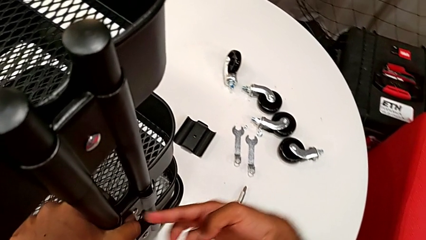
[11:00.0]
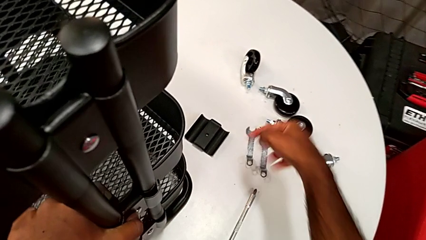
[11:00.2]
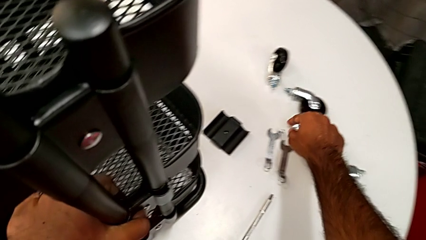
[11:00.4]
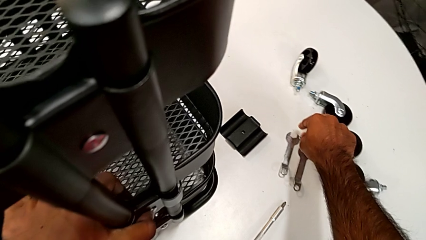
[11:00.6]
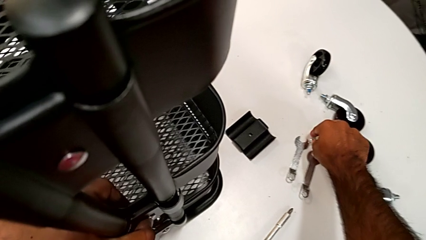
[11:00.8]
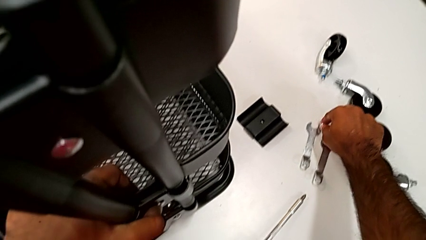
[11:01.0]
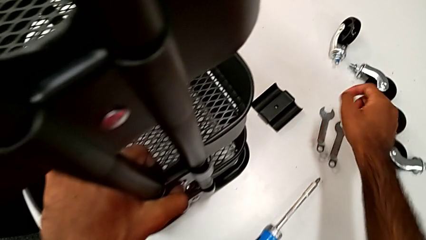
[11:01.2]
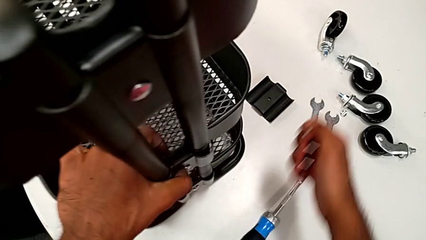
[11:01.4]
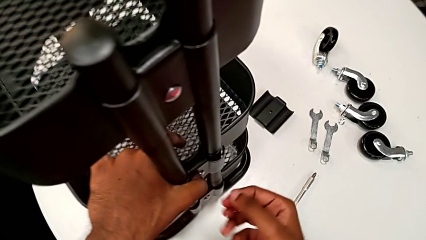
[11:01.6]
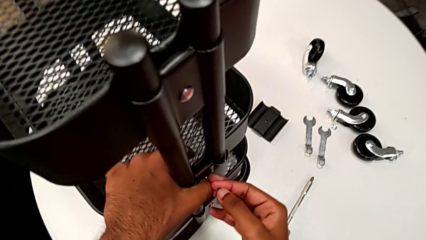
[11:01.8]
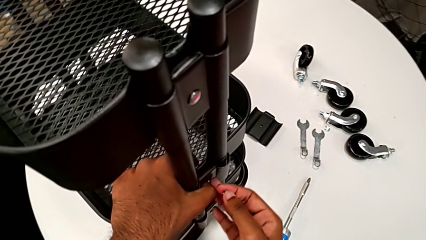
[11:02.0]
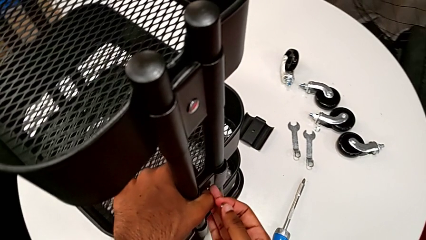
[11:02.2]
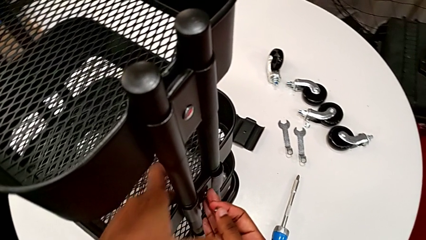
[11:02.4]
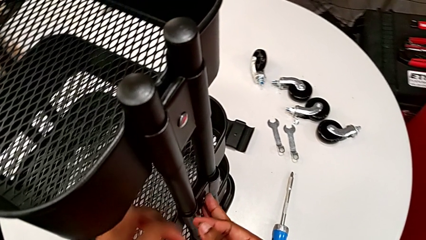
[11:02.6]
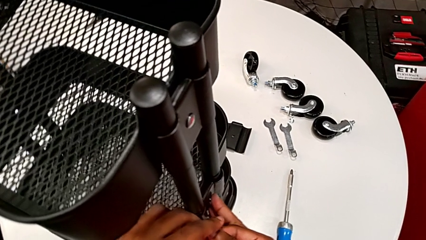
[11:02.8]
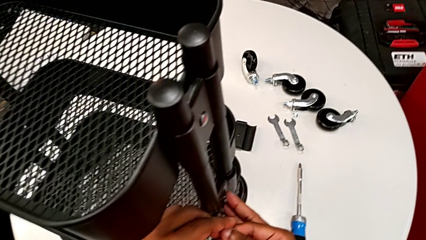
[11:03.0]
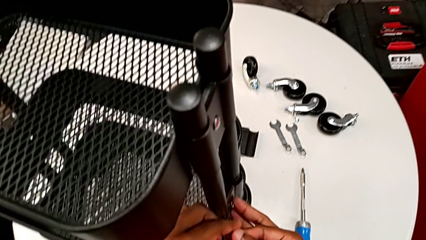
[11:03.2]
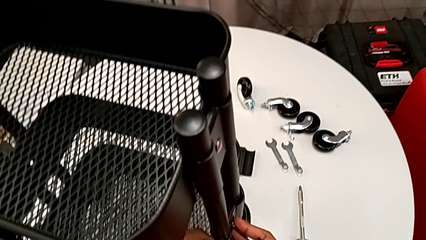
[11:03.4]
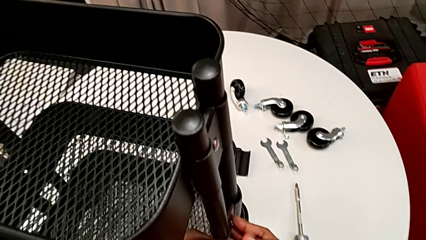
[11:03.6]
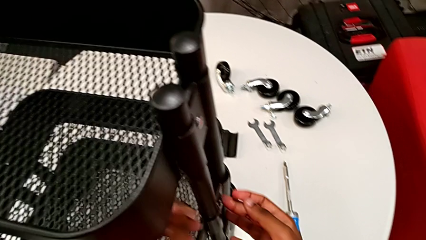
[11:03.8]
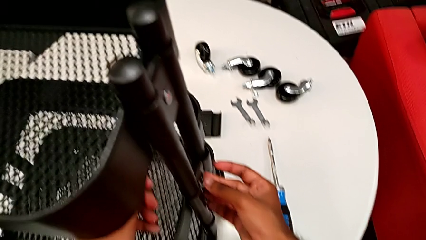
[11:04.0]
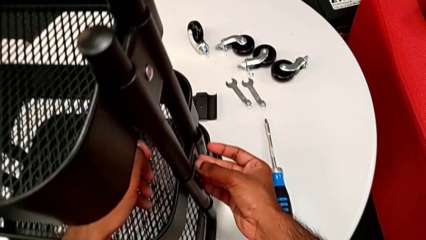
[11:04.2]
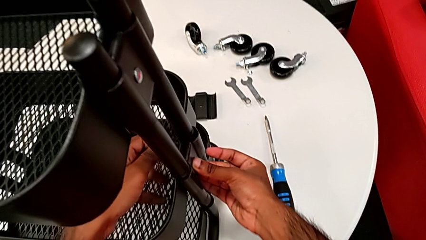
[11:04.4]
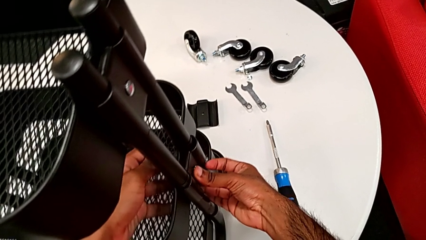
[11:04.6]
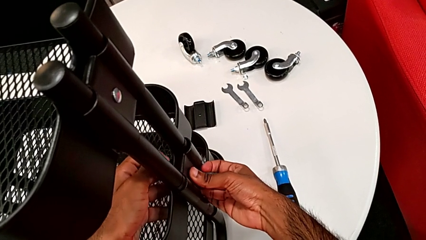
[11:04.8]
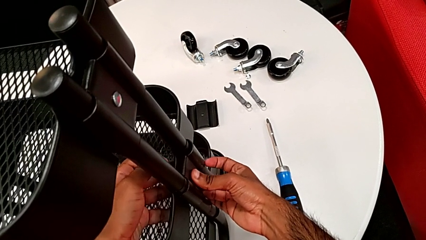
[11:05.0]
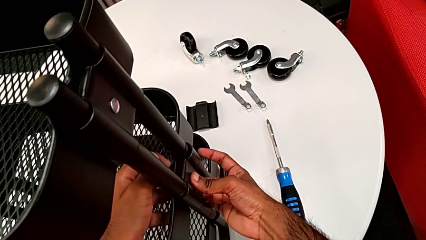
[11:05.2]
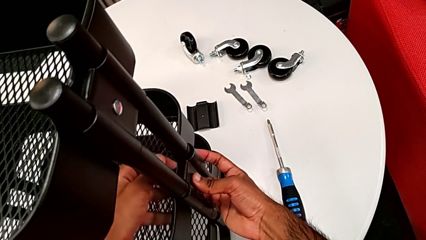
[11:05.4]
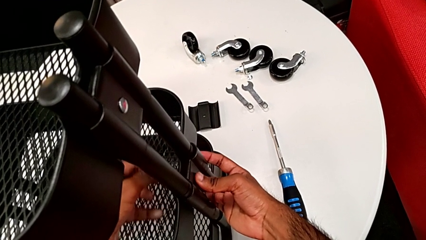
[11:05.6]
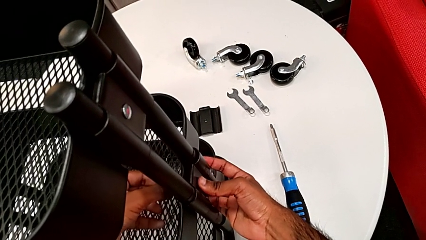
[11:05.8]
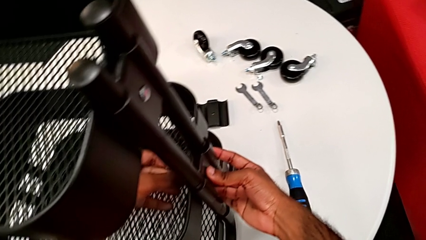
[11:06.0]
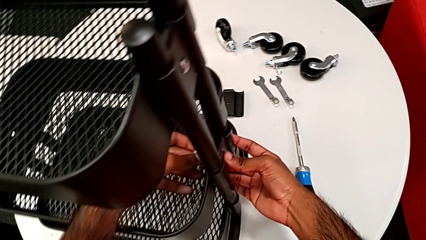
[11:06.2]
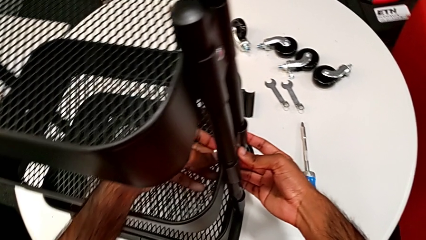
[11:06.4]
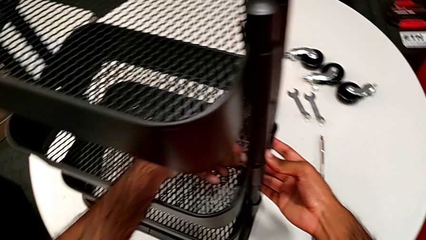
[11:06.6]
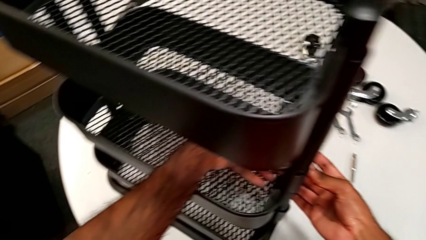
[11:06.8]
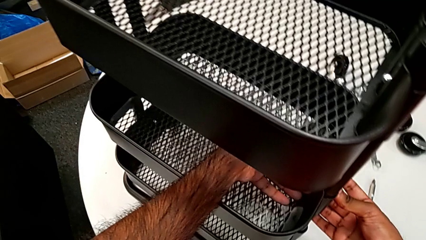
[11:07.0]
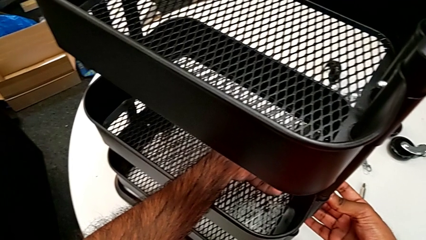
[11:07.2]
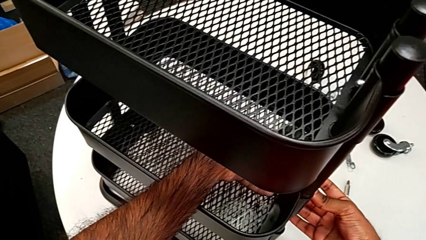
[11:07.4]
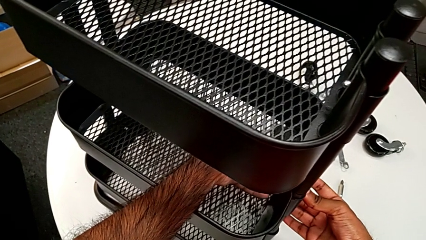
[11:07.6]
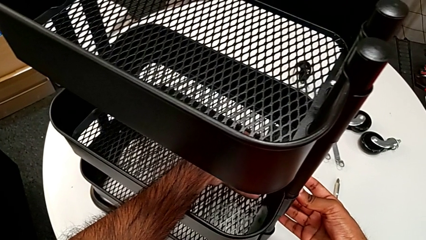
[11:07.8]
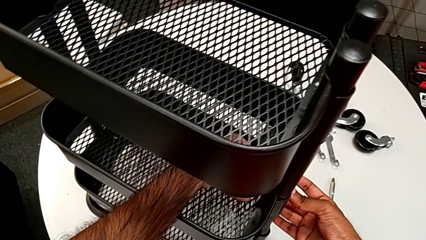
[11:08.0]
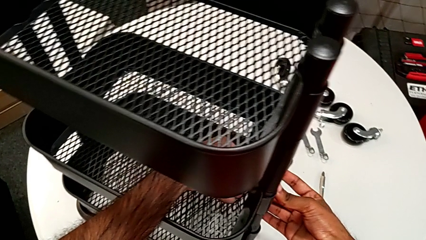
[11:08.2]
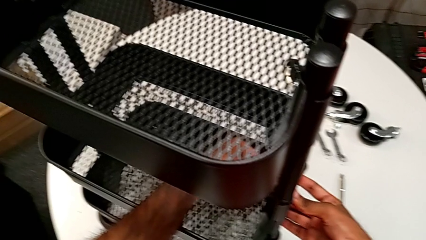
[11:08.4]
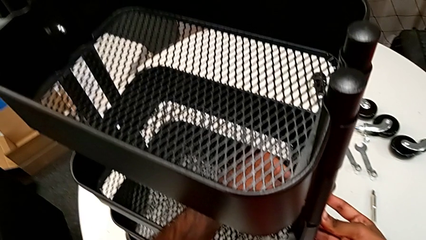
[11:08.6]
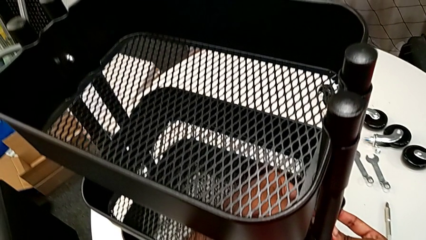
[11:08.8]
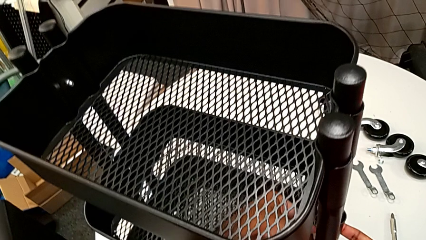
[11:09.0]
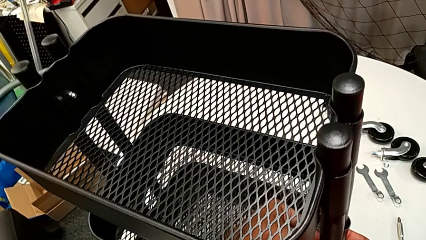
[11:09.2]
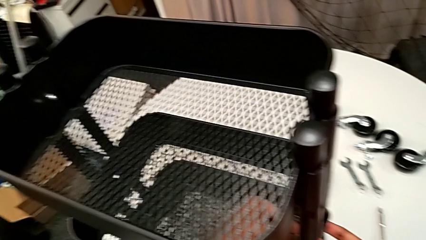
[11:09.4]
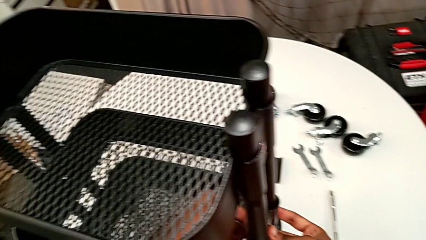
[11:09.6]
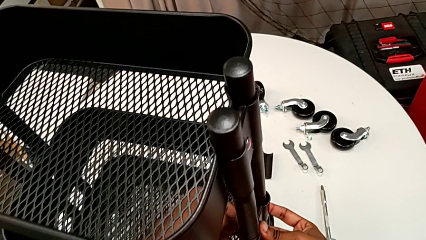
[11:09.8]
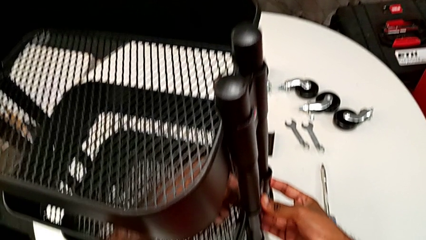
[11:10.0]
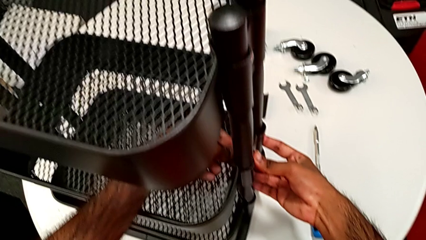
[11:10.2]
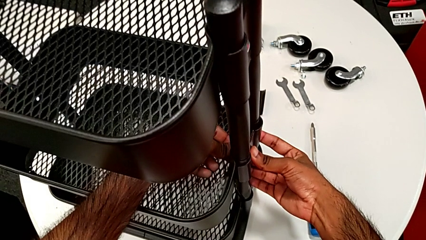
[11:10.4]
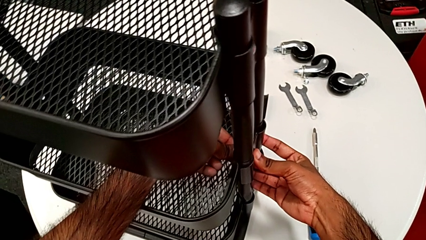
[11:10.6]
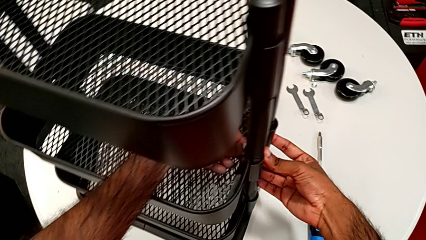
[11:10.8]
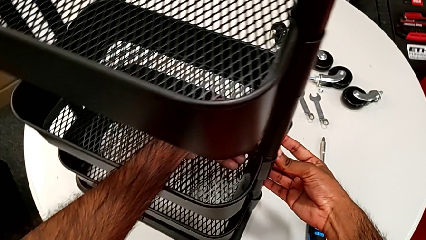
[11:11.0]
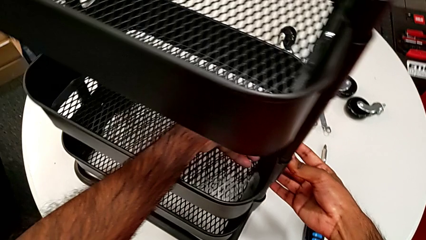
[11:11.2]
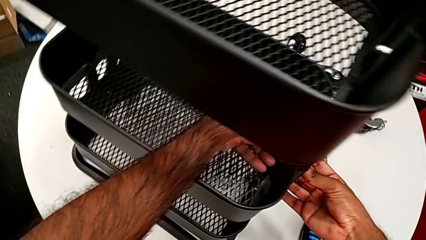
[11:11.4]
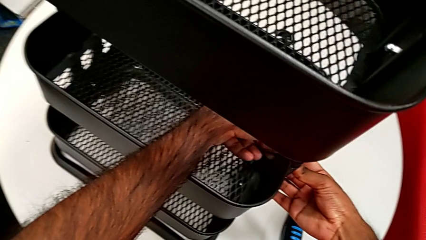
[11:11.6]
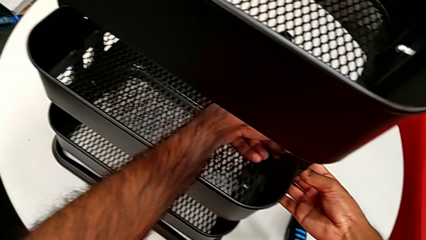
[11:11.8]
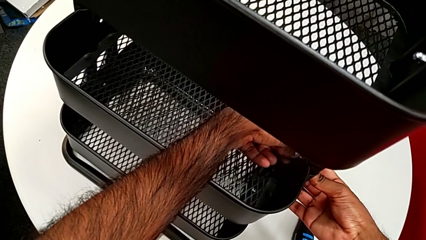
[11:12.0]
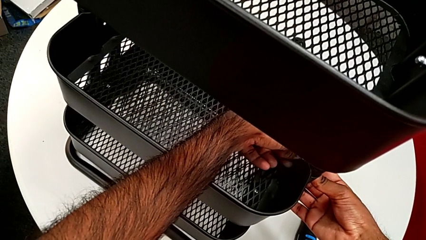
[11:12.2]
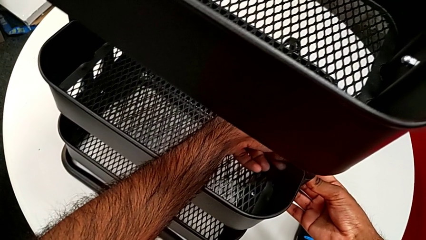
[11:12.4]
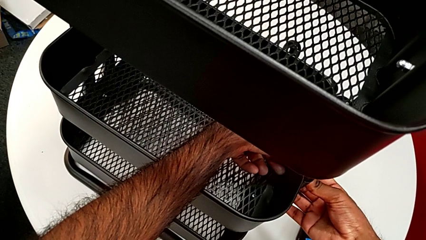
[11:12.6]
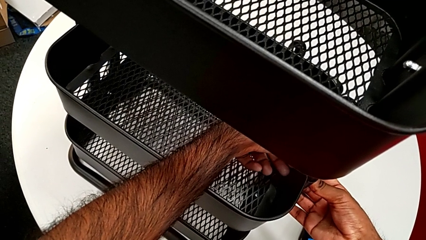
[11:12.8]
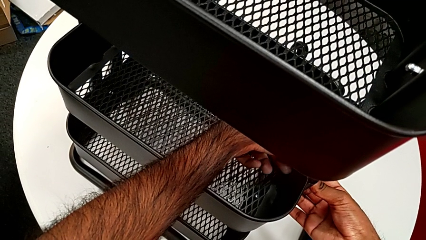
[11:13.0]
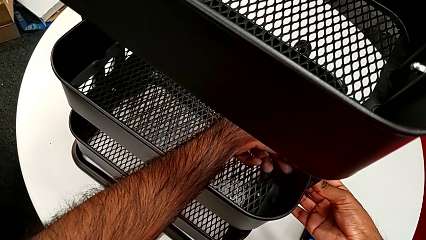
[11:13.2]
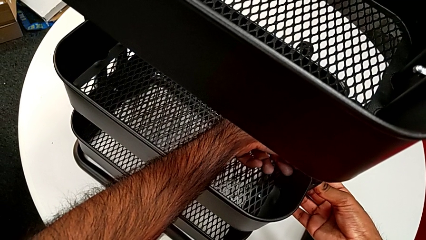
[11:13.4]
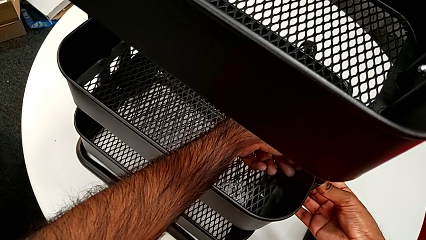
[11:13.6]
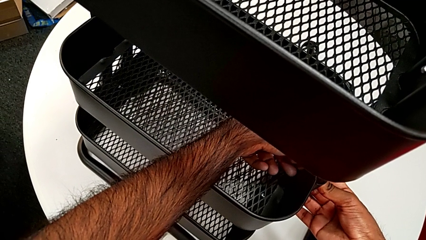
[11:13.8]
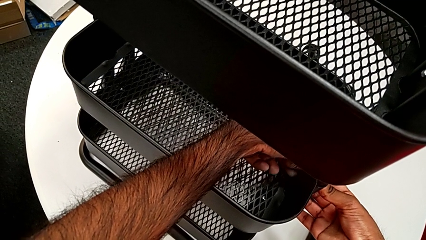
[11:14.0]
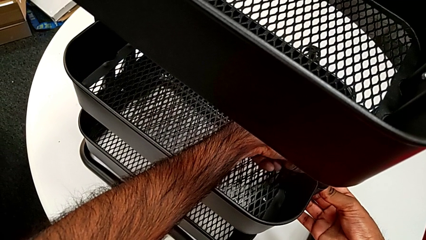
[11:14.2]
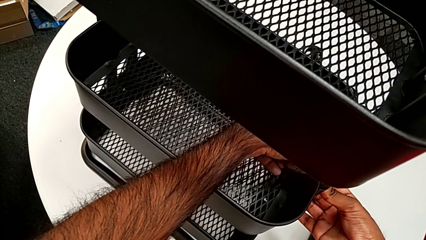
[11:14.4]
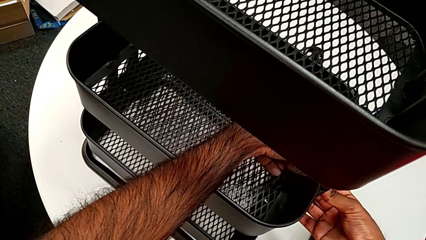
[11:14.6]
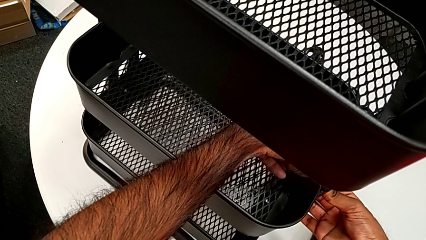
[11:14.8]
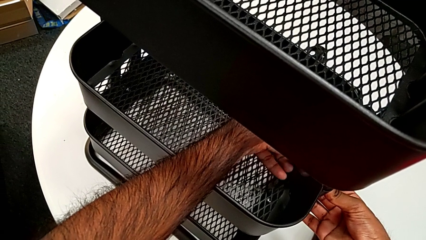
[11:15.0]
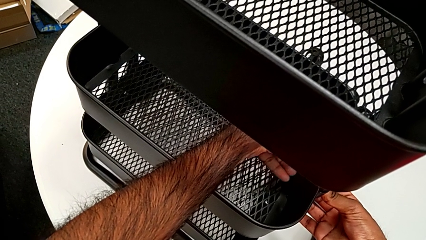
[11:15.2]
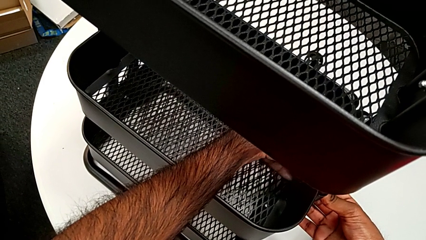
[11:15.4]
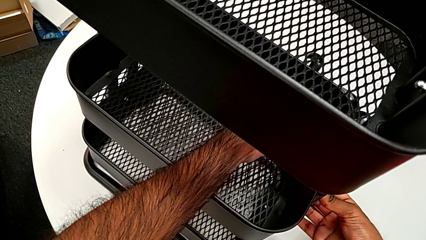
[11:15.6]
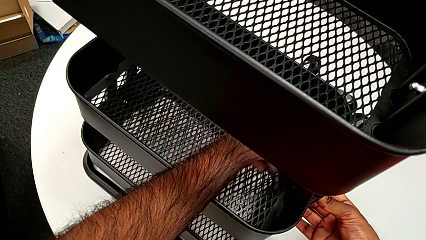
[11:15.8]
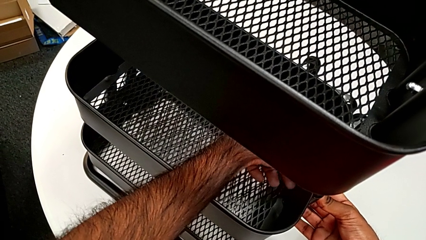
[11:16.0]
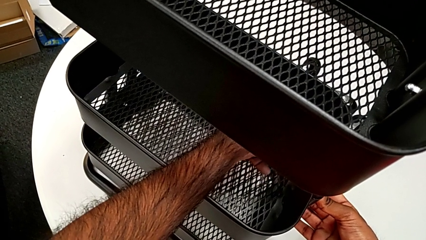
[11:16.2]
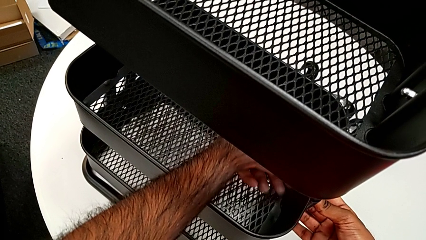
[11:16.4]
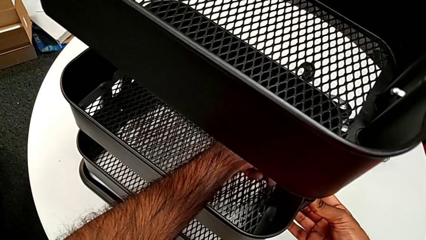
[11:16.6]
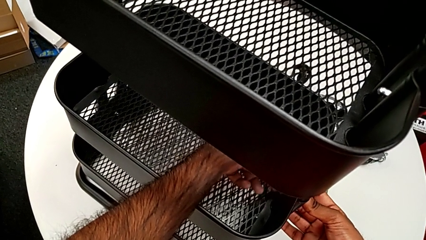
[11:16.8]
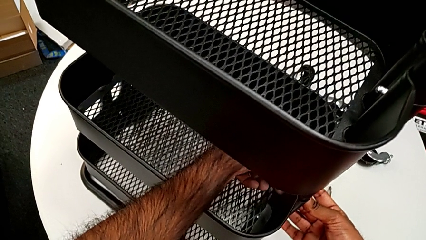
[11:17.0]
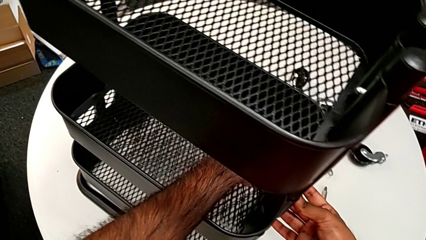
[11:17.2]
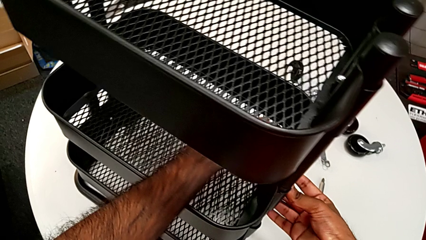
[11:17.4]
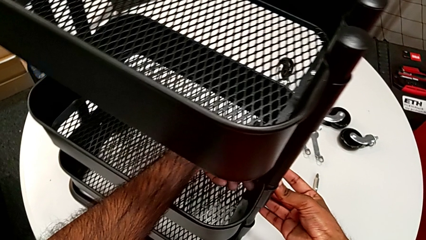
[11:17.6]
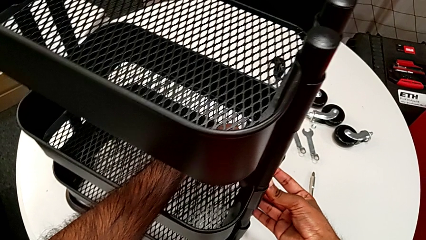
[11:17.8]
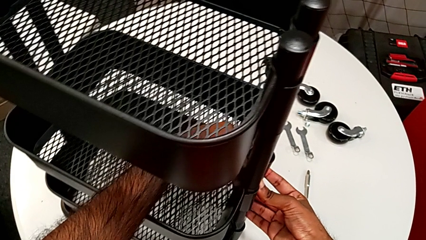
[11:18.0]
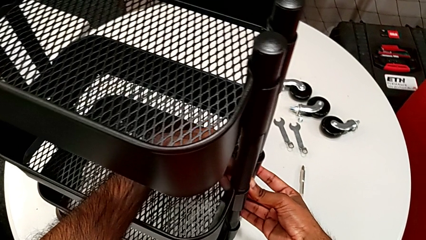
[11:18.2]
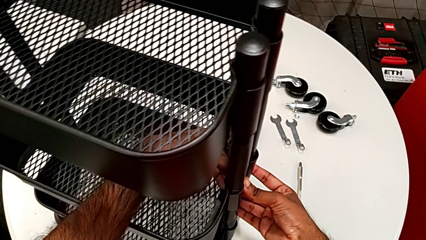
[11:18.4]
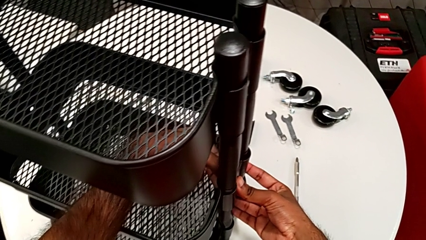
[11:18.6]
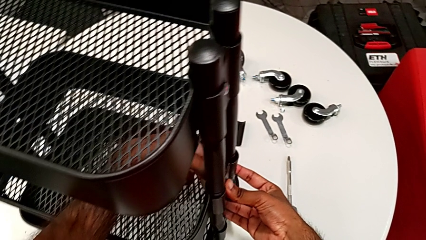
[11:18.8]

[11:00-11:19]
The camera wearer is assembling the brackets to the middle tray. They grab the first hexagon cap nut, insert it and begin to screw it.
